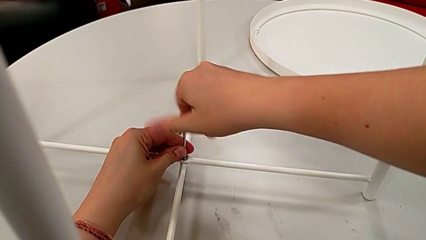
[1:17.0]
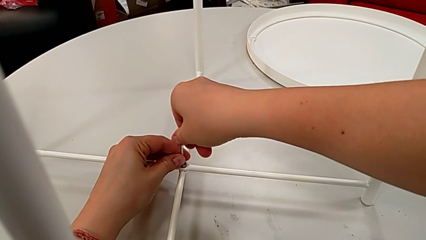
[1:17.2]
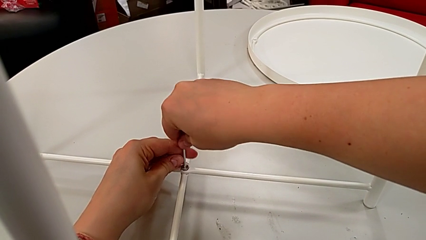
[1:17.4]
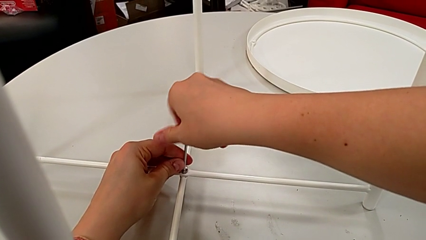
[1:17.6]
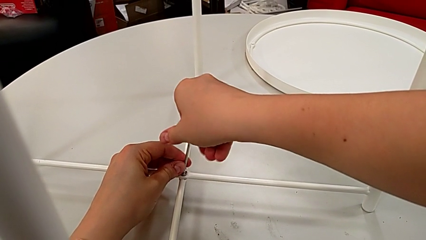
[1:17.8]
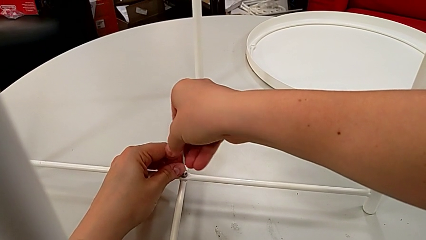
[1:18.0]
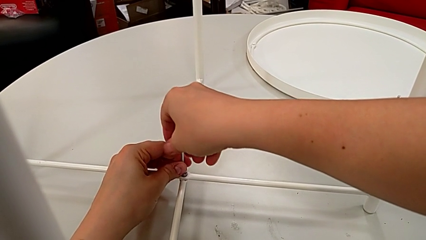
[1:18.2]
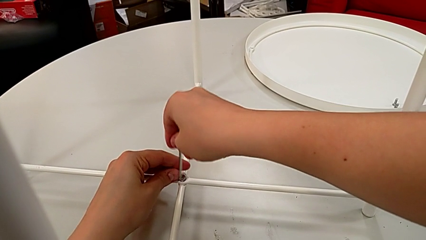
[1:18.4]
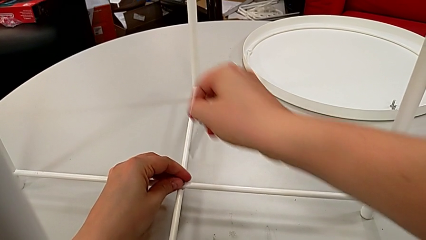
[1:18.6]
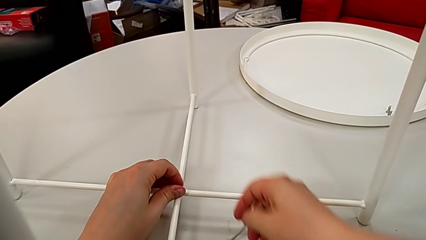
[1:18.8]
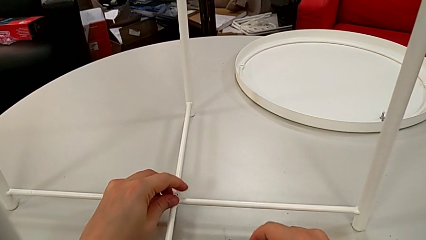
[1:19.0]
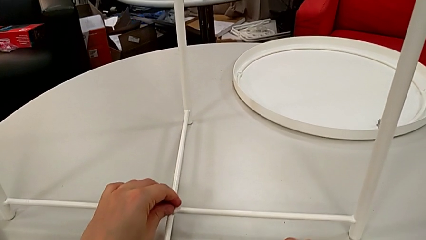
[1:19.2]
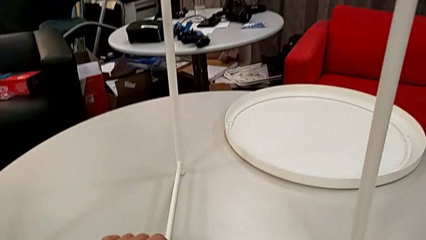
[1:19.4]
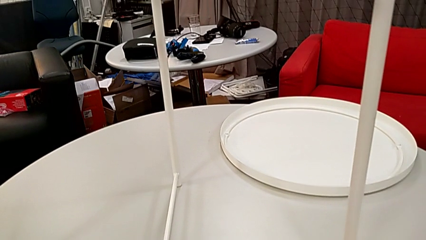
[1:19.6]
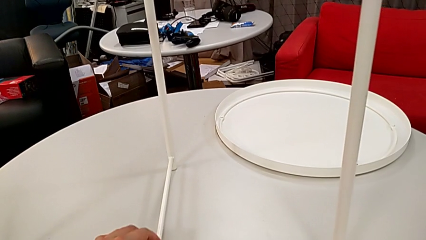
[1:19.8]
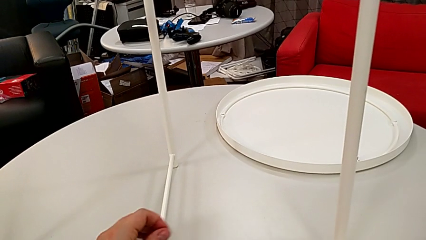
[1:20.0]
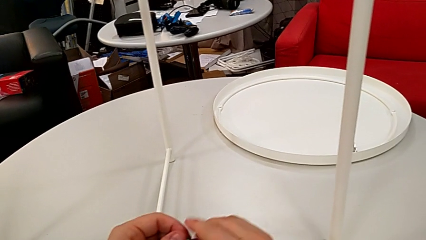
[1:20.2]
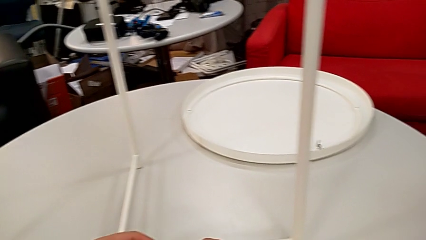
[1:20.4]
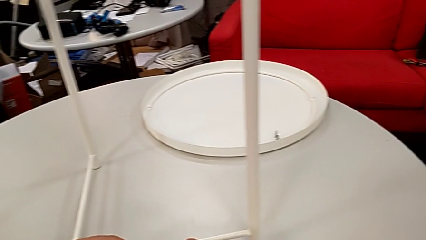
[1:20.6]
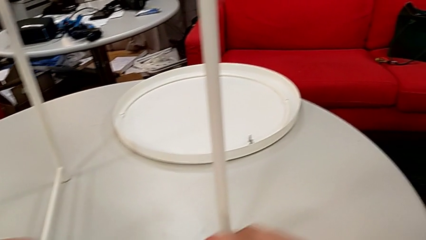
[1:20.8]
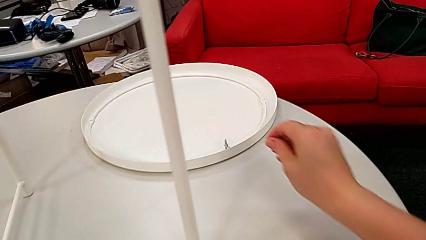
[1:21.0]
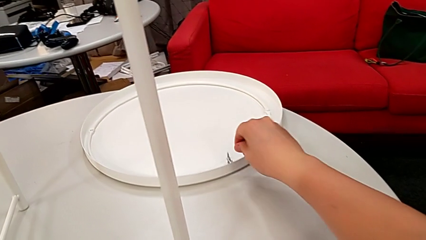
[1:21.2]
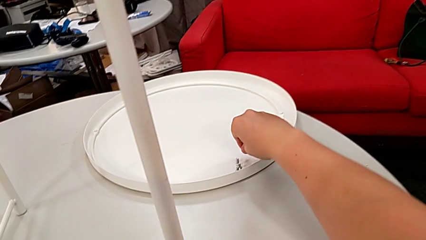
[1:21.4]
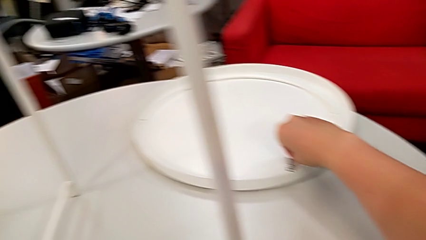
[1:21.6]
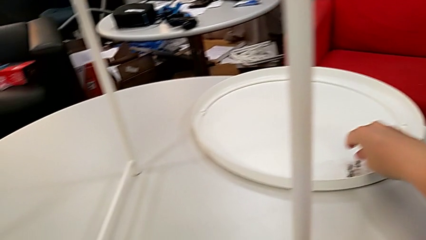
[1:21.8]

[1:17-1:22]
The camera wearer is unscrewing the hex socket head from the base. They withdraw the Allen wrench, unscrew the hex socket head with the left hand, place the Allen wrench with the right hand, disassemble the hex socket head, grab it and place it.

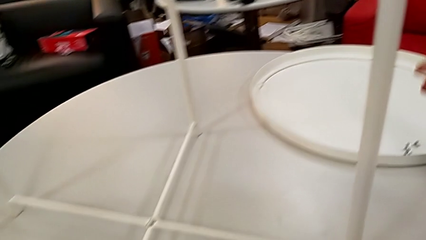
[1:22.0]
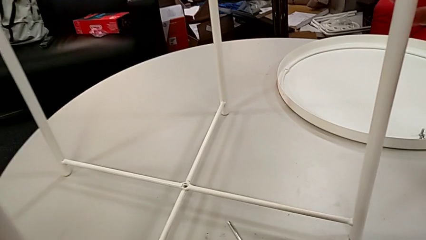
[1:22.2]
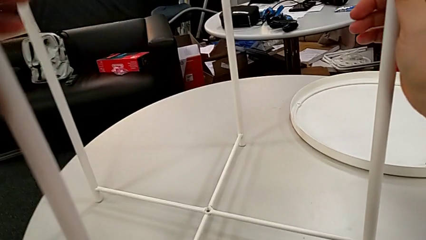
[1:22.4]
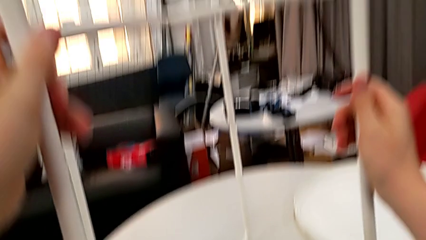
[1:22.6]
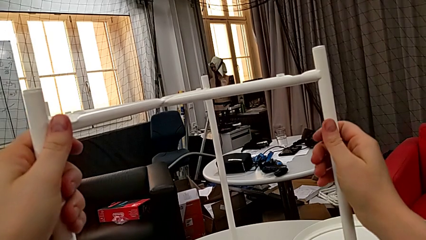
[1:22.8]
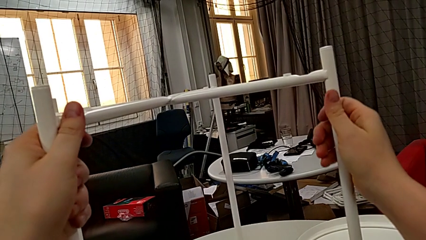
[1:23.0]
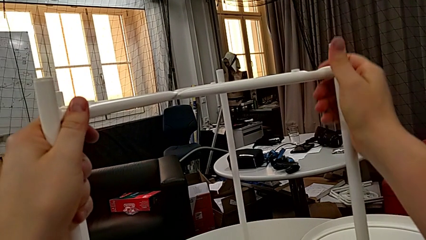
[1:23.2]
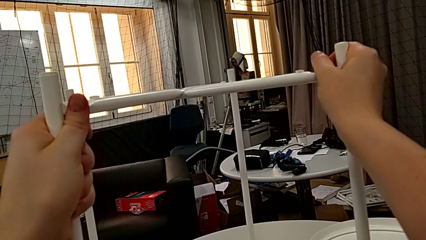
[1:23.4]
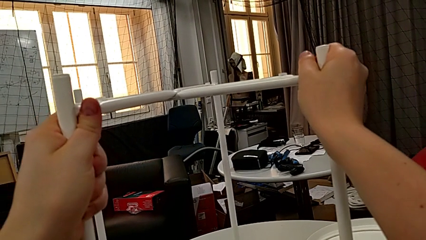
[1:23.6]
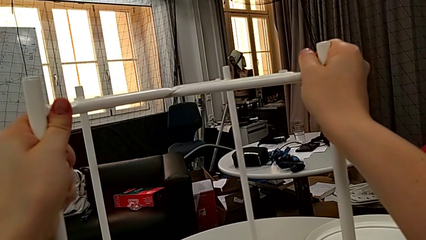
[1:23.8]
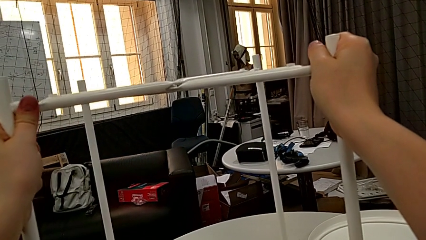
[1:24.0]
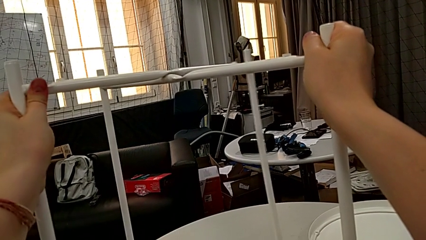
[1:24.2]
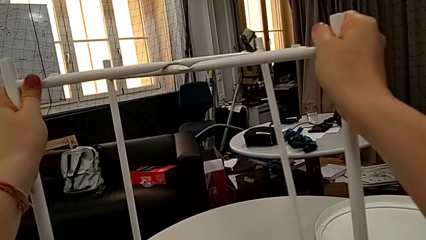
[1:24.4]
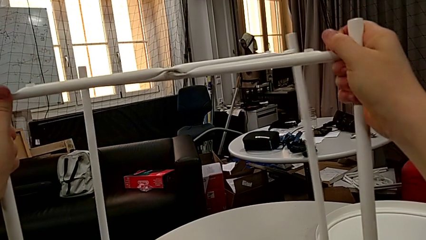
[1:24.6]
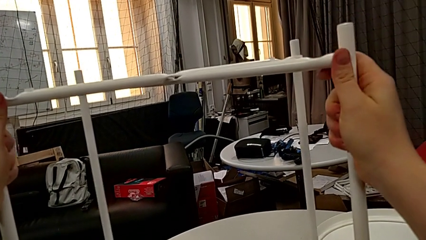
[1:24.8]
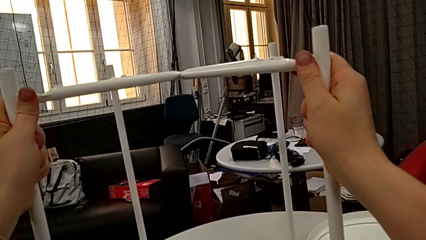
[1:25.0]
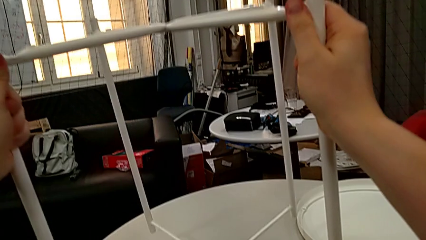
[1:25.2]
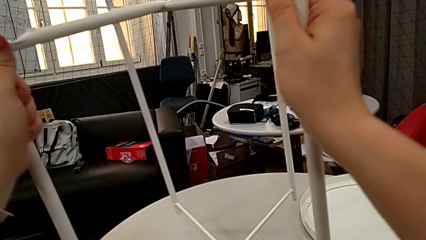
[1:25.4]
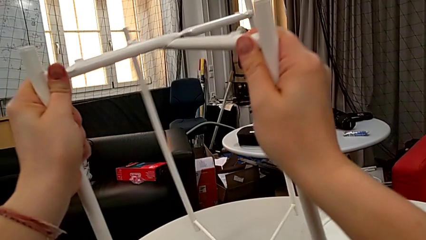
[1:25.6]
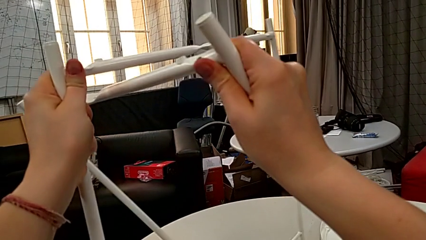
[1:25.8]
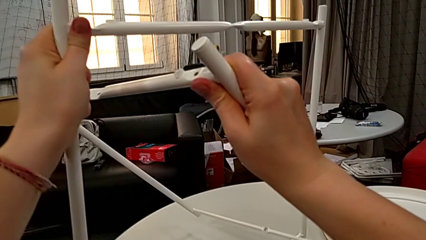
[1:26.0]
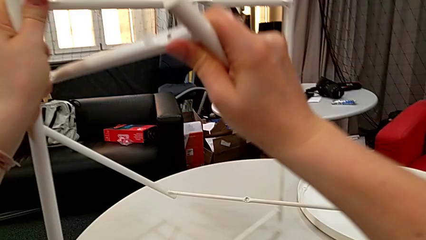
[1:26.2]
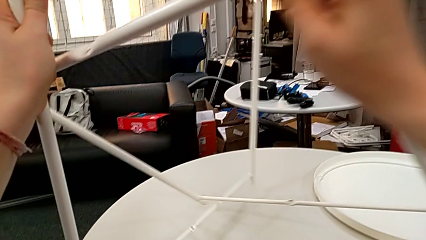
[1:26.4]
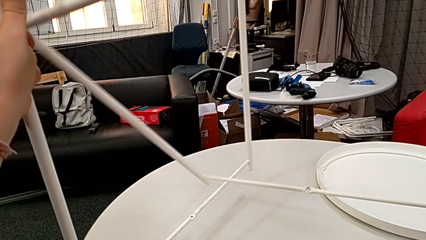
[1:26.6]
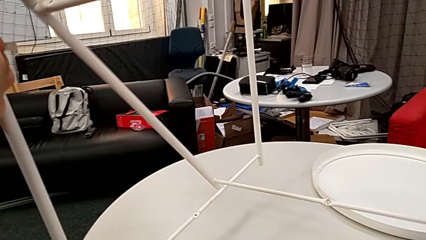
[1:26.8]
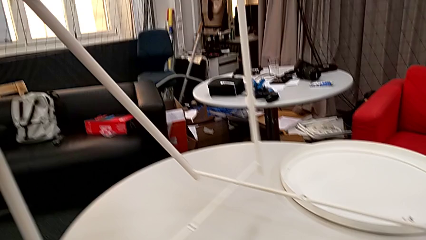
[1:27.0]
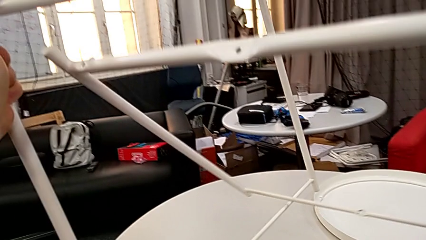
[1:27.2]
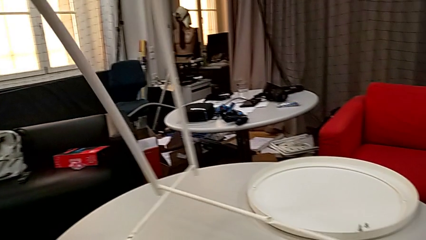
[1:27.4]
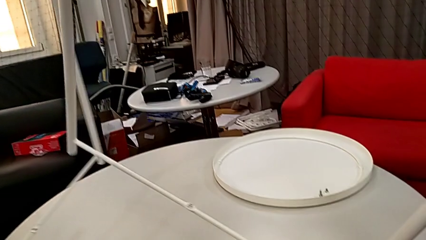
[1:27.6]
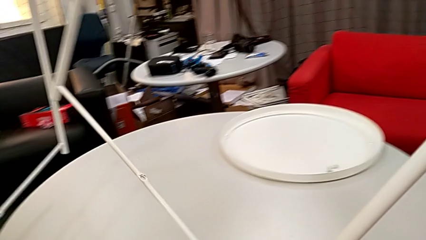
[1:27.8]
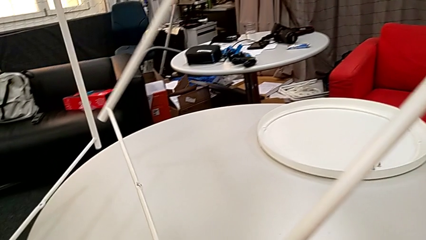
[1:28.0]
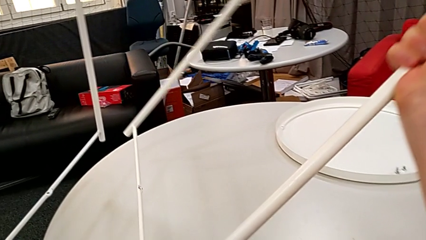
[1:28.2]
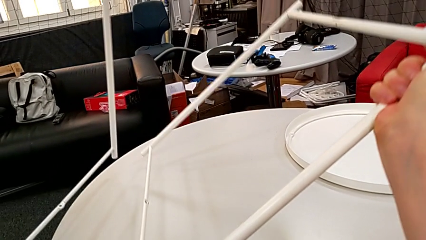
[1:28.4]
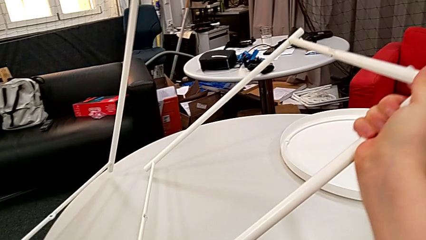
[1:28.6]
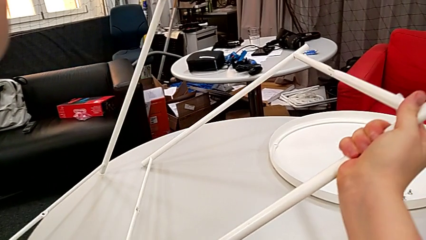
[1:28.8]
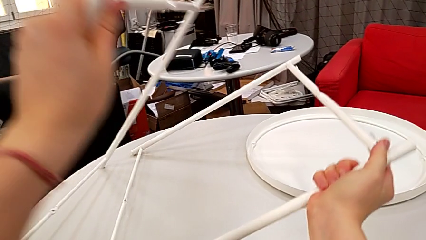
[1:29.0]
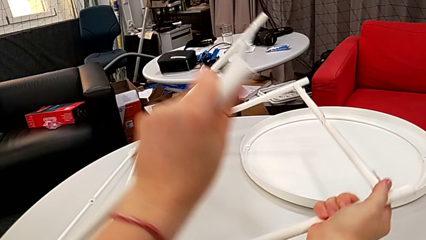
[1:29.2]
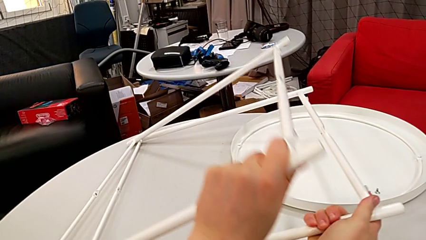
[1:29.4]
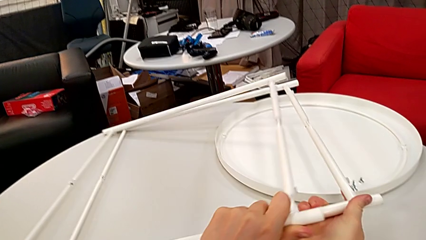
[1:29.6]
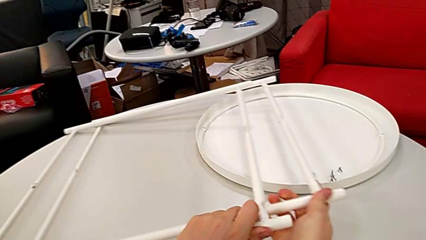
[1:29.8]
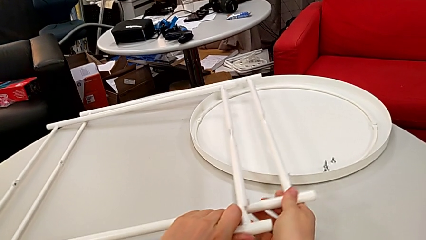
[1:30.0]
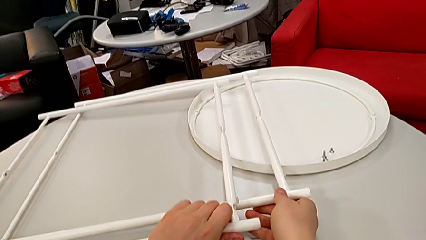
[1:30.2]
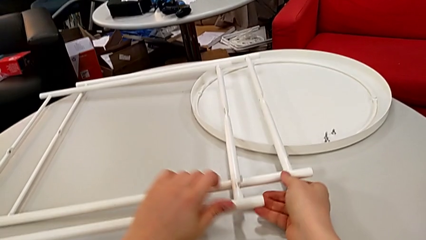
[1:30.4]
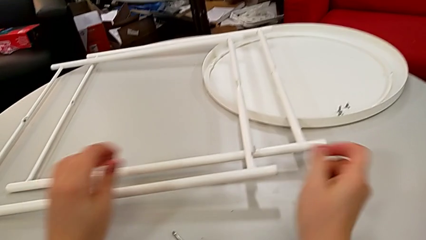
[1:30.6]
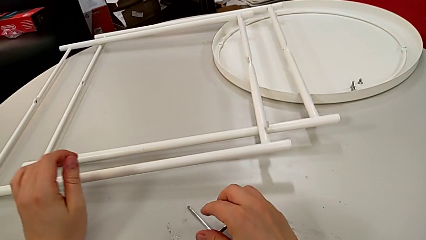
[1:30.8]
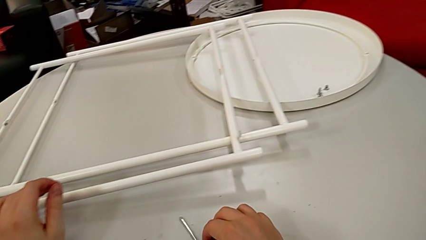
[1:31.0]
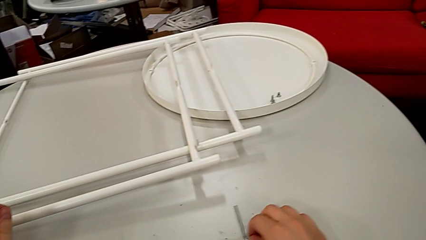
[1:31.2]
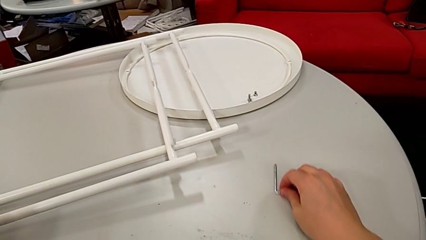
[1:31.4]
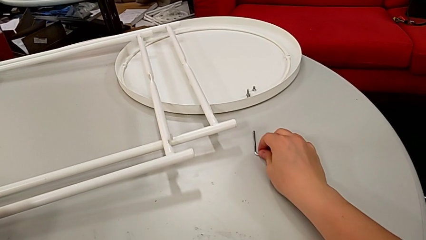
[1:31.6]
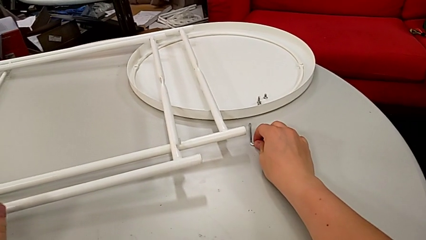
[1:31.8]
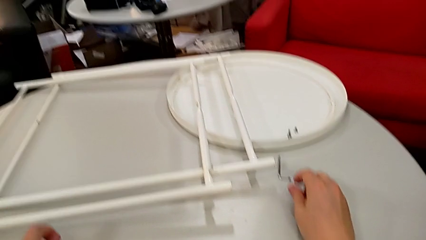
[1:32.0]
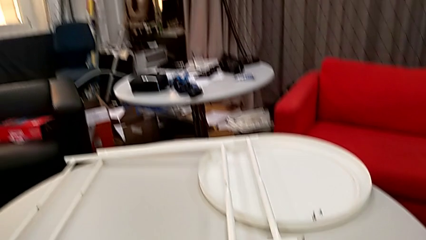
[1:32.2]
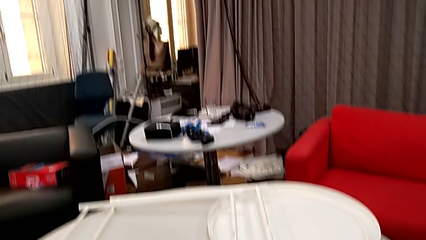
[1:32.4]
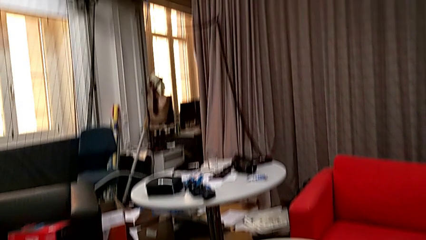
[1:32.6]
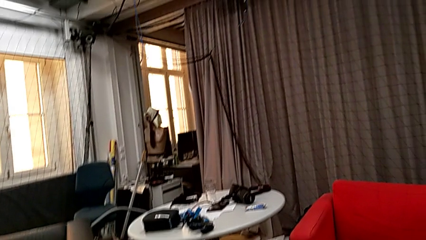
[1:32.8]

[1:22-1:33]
The camera wearer disassembles the base. They grab the leg, slide it, disassemble it, place it and slide the Allen wrench.
